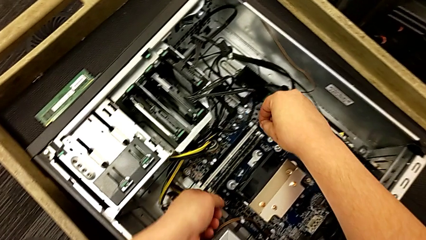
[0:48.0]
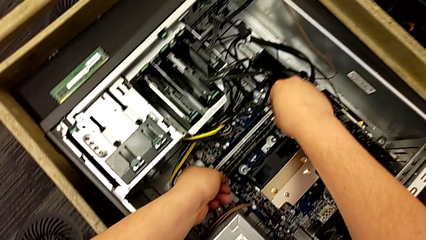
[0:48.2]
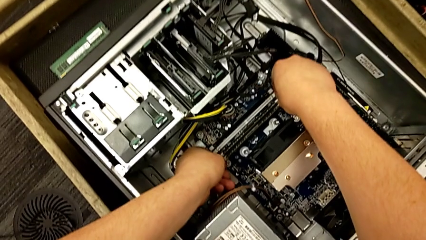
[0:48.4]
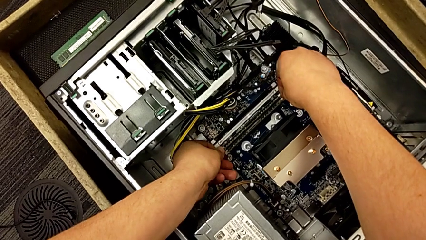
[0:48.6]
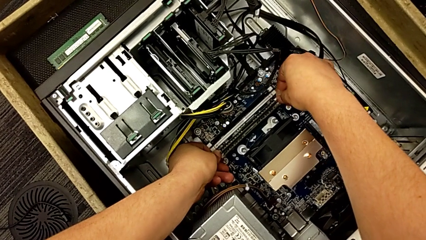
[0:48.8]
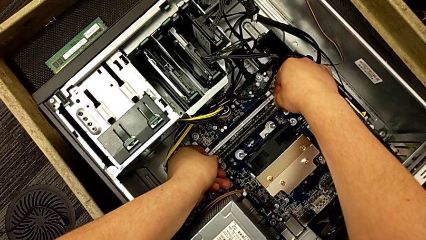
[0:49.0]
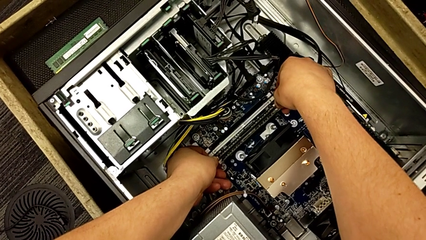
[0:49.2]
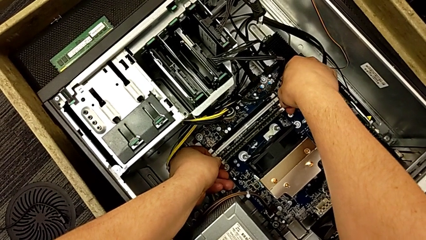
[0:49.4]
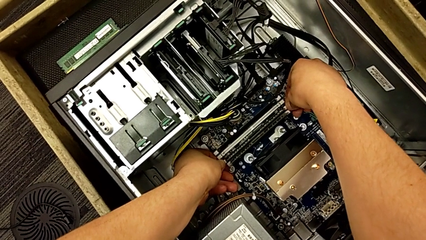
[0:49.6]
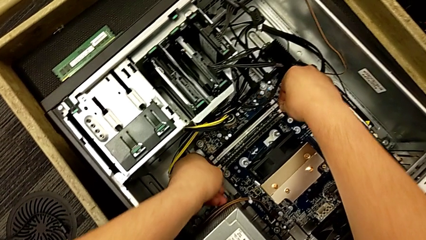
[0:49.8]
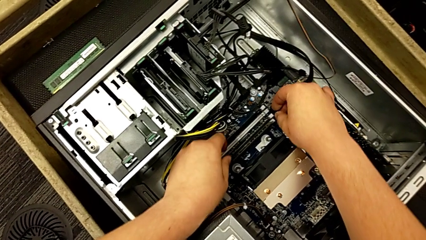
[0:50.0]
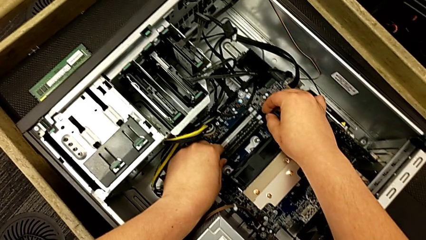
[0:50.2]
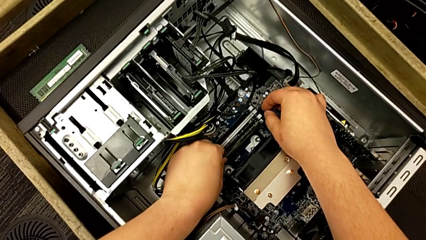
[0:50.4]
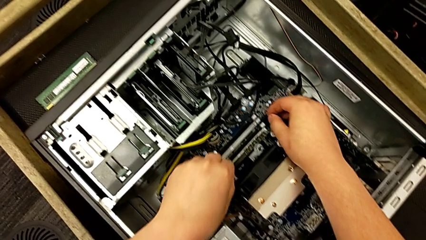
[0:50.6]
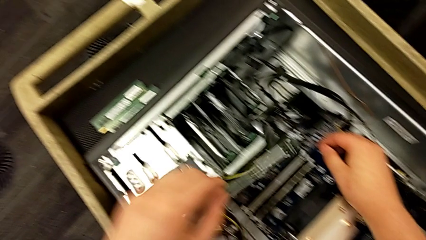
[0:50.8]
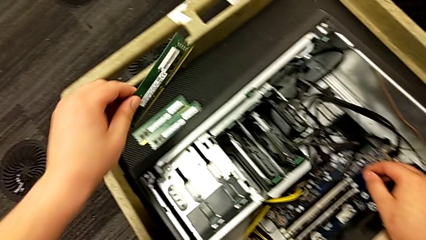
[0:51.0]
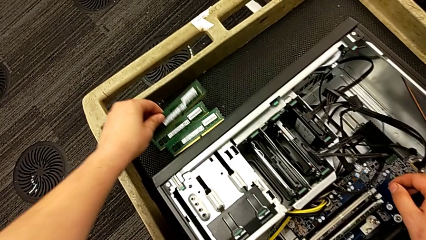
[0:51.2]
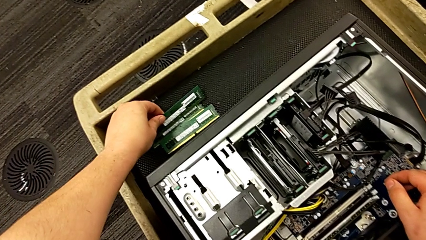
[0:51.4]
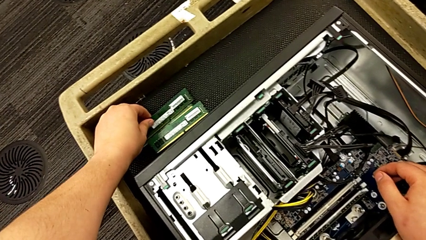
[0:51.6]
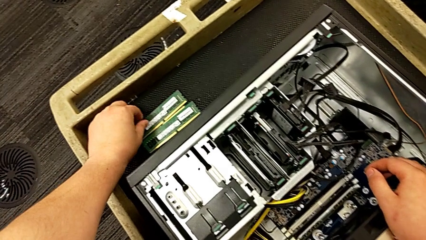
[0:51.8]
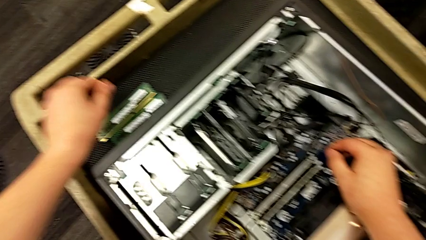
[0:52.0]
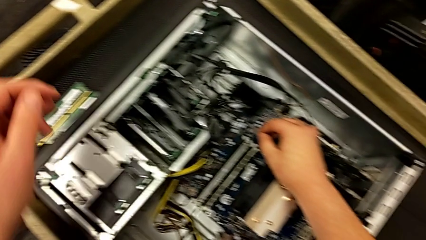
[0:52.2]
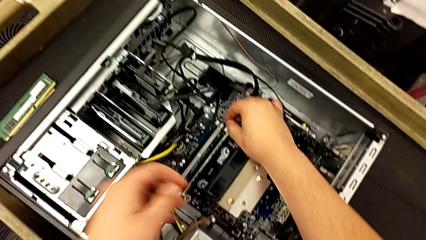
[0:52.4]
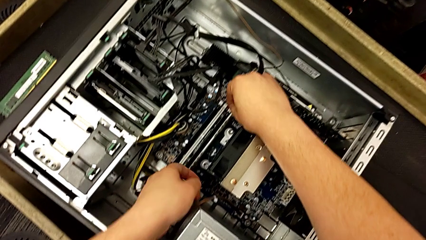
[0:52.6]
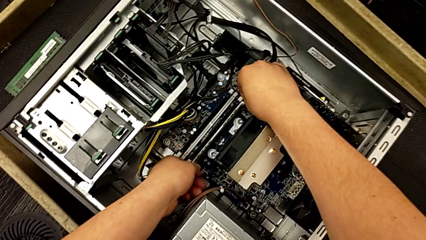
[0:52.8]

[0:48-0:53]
The camera wearer removes the third RAM stick. They push the third RAM tab, grab the third RAM, withdraw it and place it.

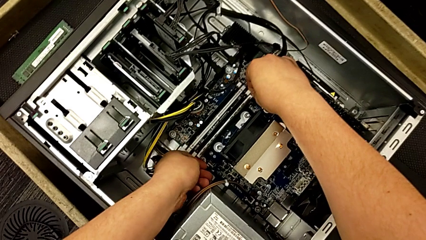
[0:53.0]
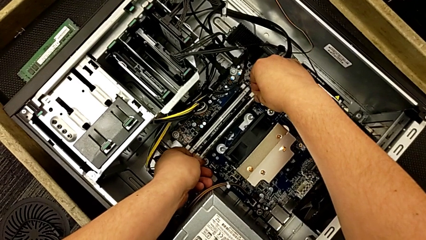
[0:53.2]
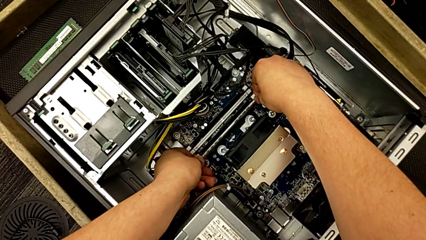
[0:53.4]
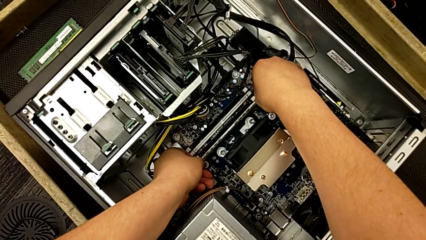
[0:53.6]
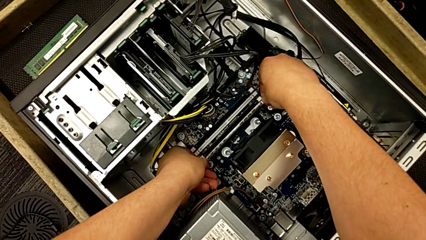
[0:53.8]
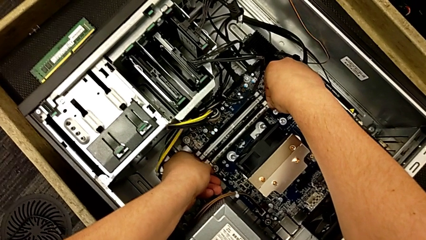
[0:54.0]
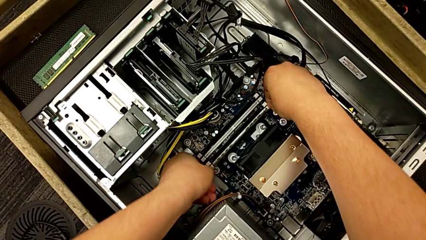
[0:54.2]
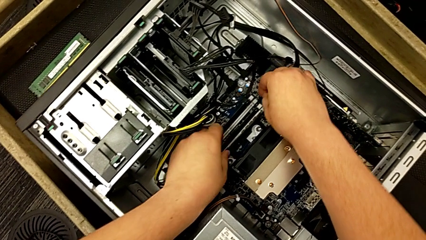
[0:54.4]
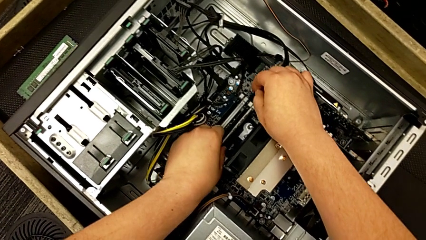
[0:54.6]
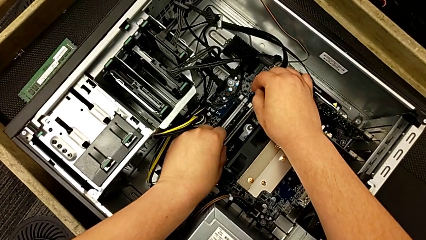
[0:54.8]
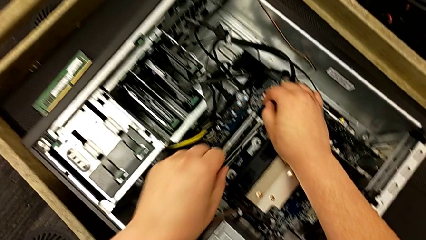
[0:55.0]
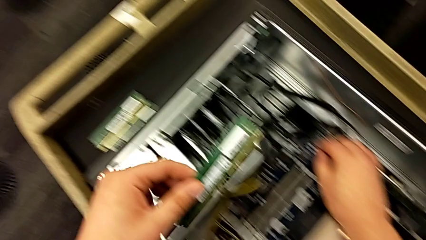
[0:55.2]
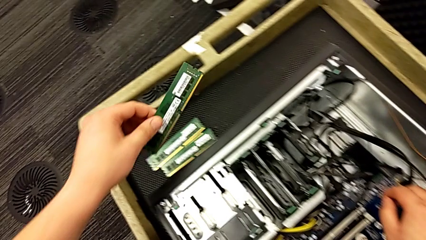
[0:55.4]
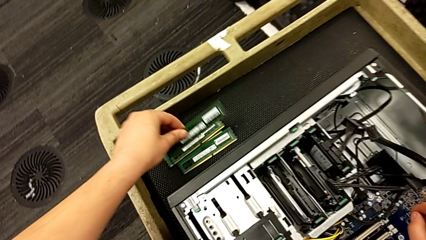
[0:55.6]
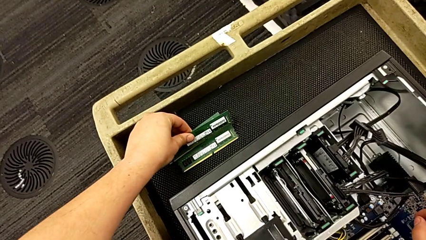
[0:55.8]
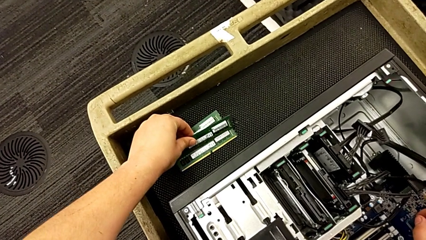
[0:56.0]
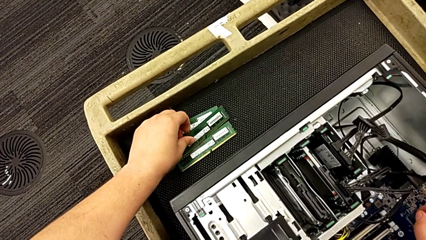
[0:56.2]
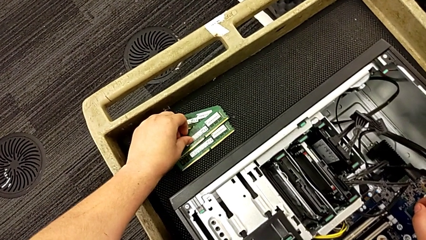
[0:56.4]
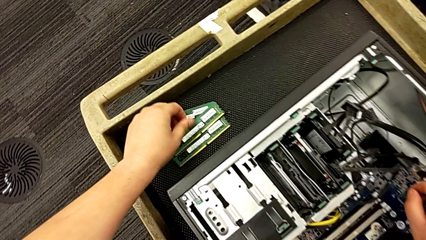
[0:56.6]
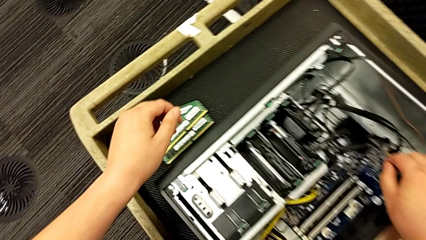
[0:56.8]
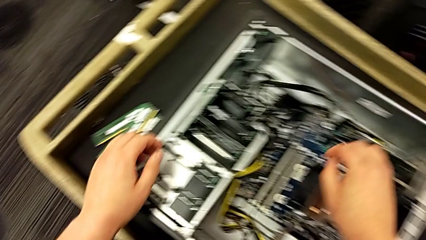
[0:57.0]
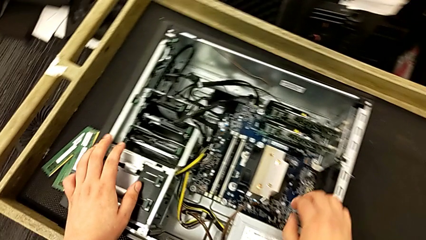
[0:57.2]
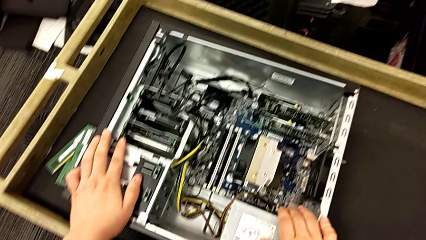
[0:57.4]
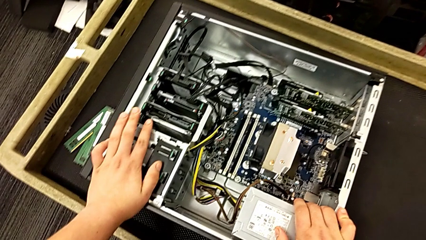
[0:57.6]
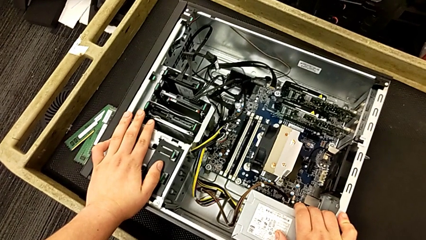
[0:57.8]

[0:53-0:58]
The camera wearer removes the fourth RAM stick. They push the fourth RAM tab, grab the fourth RAM, withdraw it and place it.

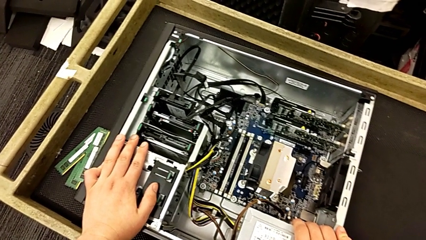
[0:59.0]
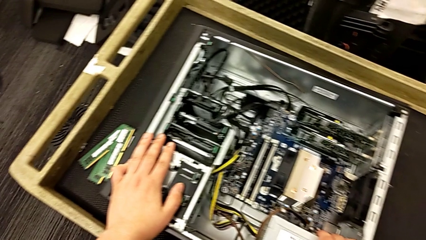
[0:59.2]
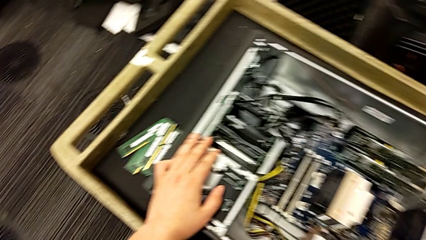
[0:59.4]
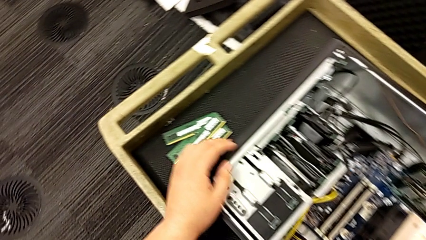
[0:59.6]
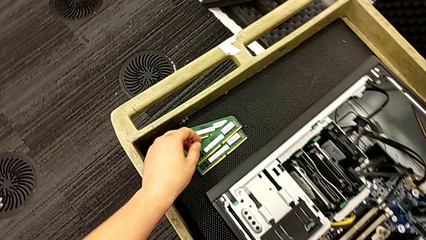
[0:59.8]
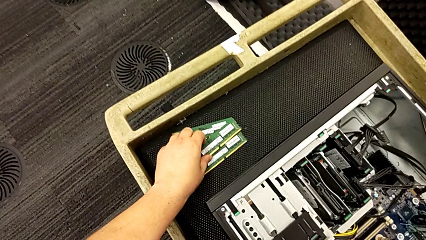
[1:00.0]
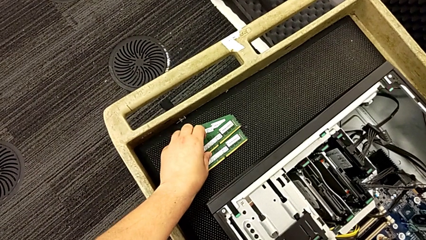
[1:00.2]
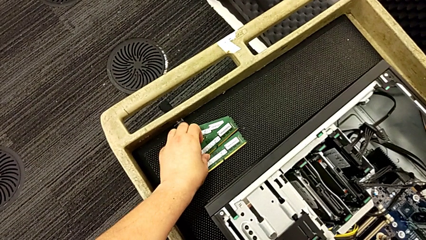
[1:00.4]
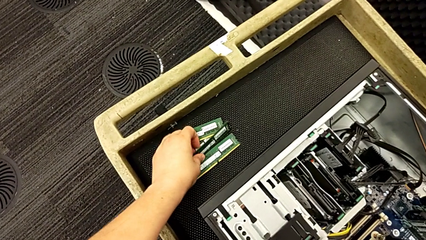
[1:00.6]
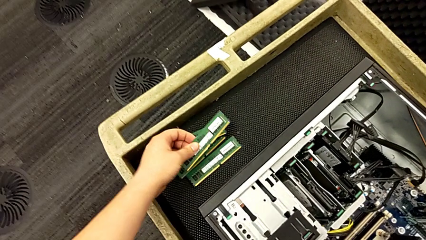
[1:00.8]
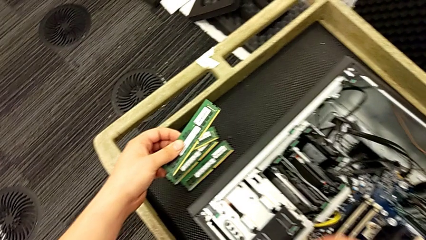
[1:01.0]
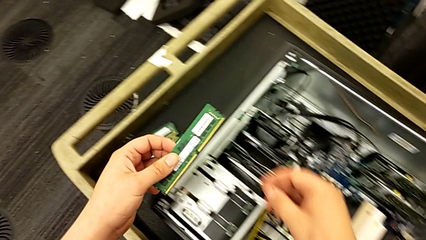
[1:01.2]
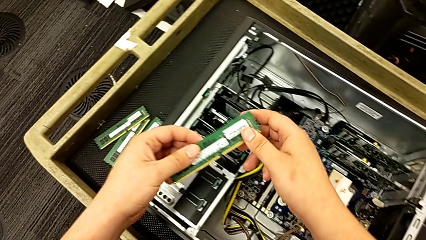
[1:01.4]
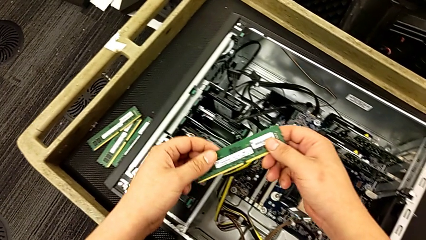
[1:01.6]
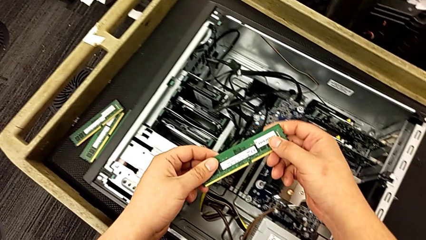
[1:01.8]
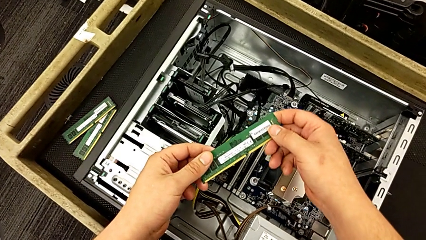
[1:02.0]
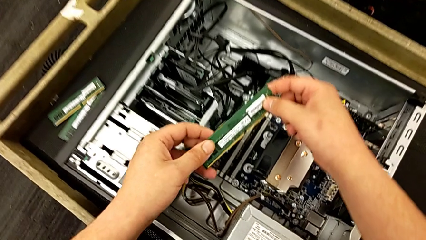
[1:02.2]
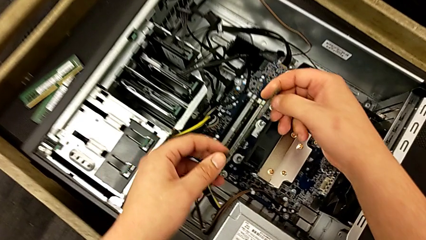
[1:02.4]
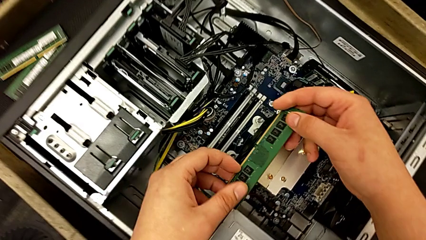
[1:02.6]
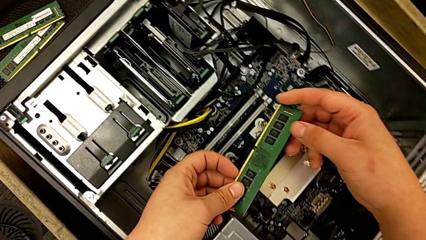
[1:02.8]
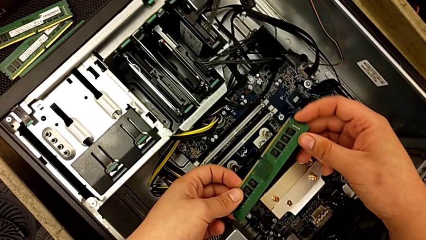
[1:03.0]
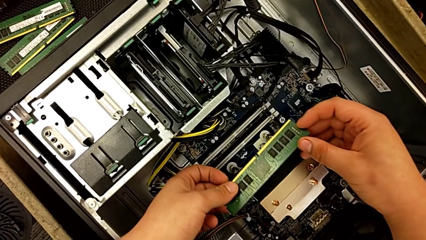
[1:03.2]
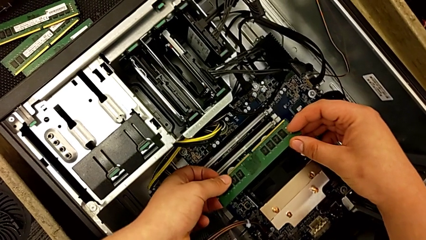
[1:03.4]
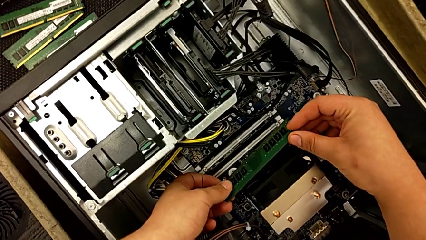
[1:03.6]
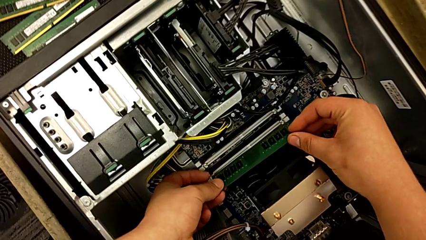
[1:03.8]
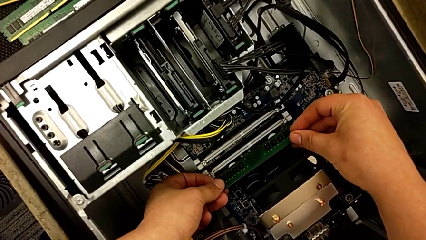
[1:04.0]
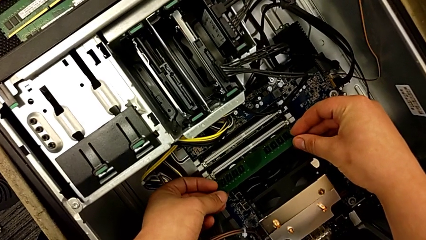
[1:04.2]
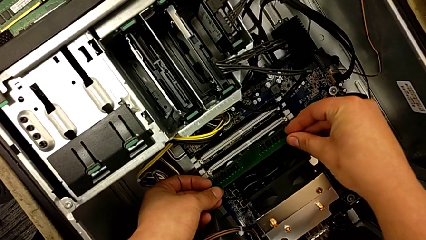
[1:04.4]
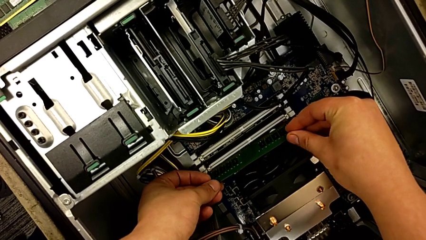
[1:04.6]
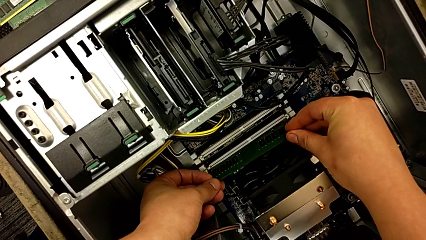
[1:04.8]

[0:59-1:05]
The camera wearer is inserting the first RAM stick. They lift the fourth RAM.
